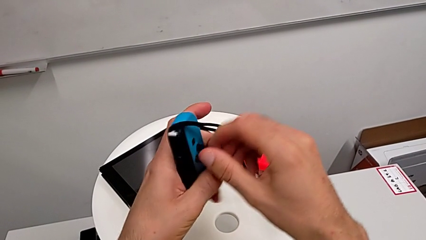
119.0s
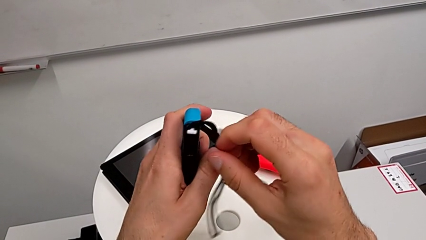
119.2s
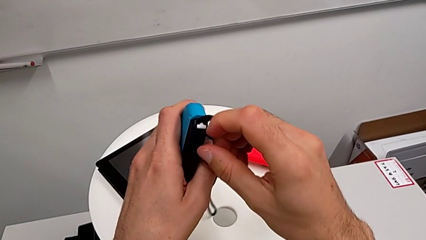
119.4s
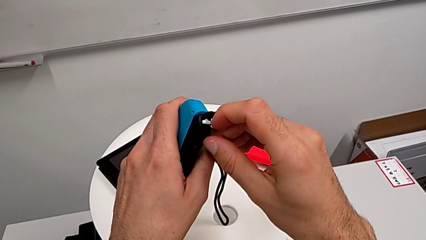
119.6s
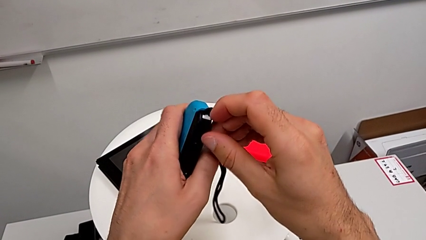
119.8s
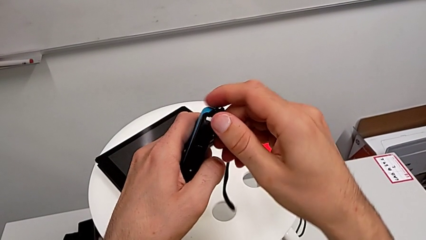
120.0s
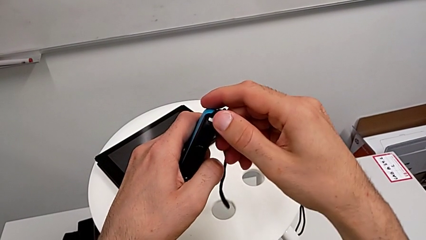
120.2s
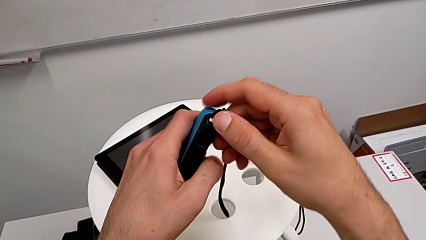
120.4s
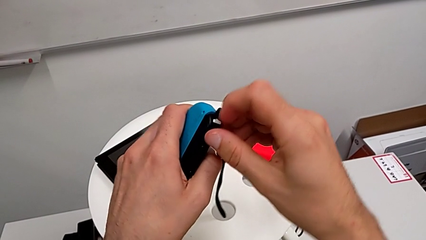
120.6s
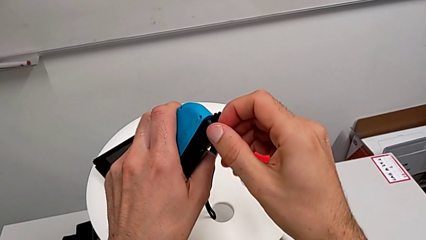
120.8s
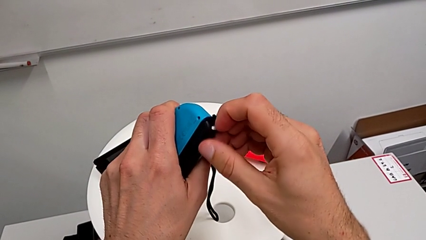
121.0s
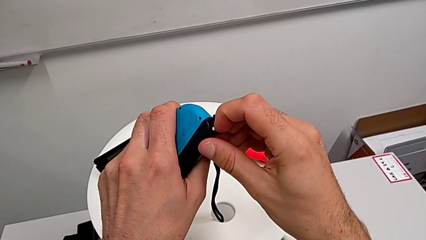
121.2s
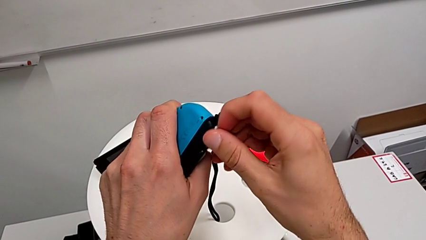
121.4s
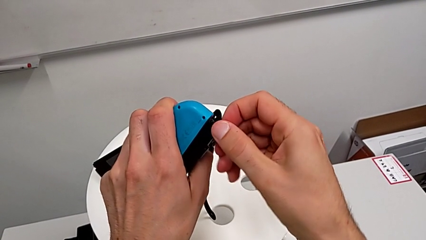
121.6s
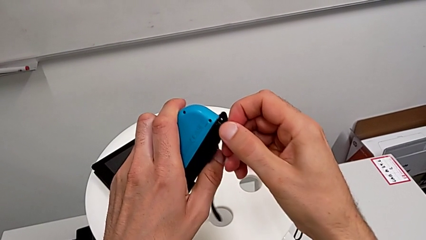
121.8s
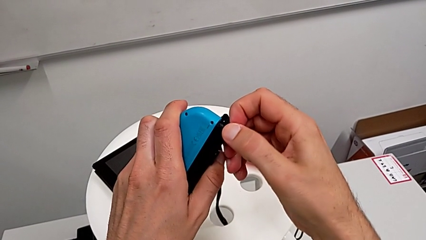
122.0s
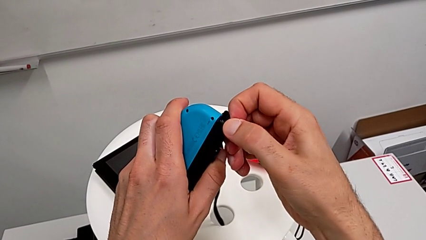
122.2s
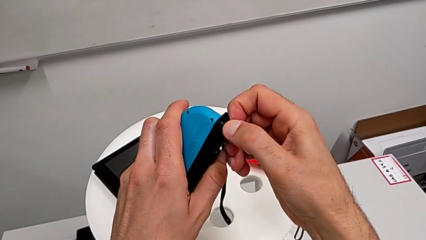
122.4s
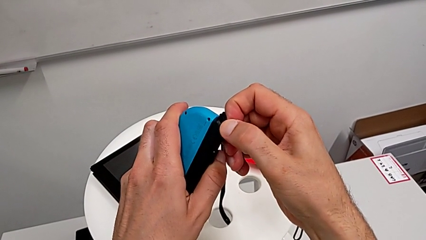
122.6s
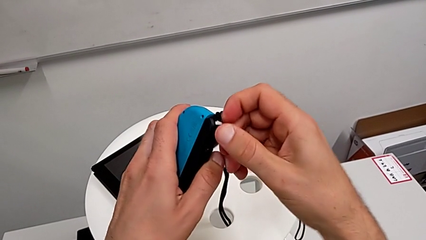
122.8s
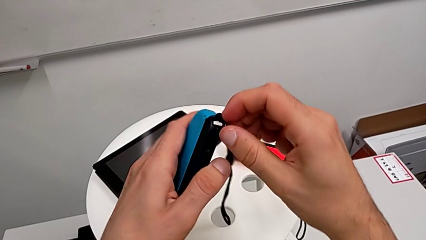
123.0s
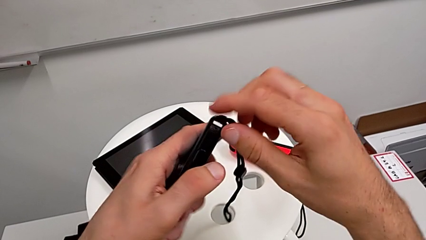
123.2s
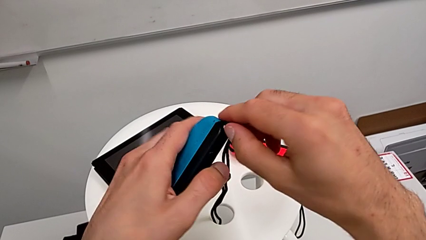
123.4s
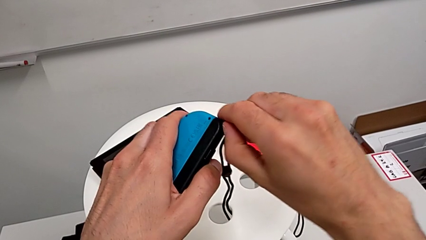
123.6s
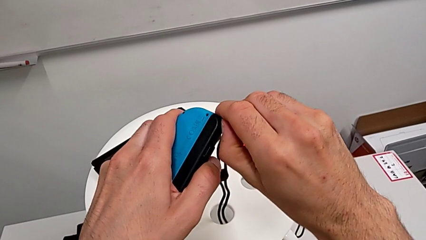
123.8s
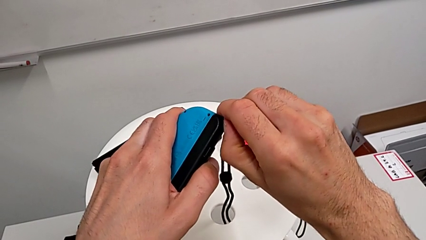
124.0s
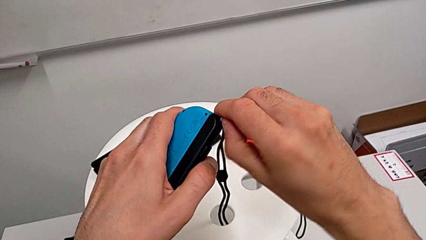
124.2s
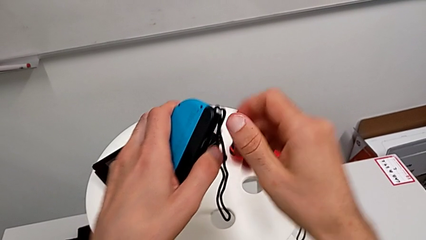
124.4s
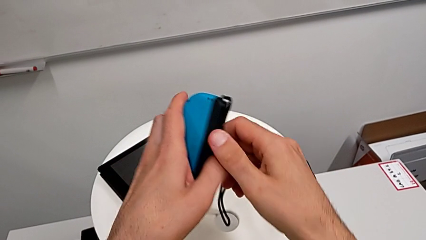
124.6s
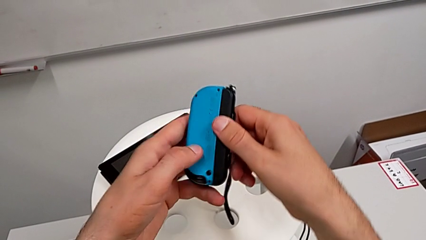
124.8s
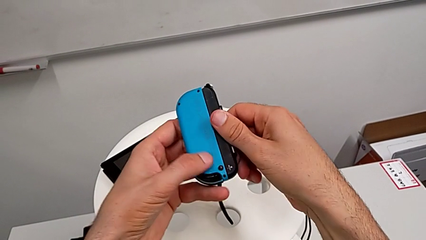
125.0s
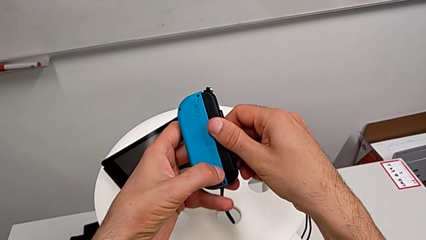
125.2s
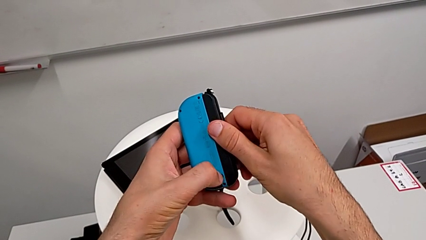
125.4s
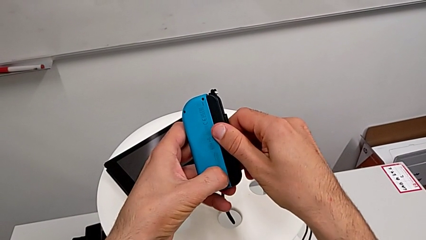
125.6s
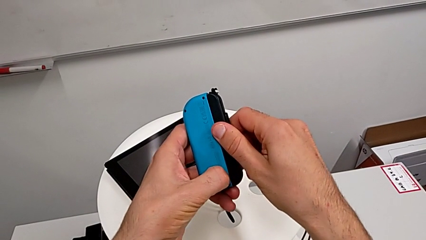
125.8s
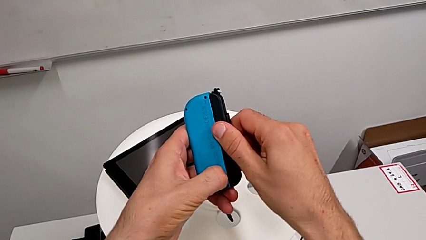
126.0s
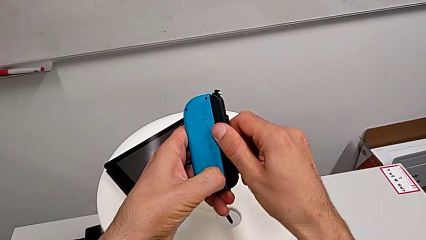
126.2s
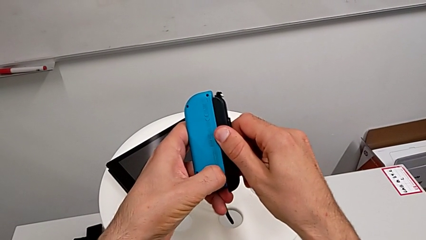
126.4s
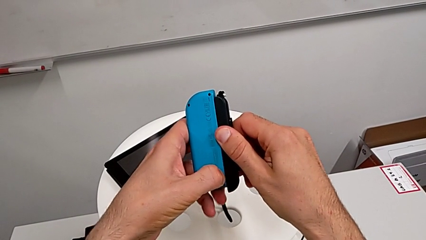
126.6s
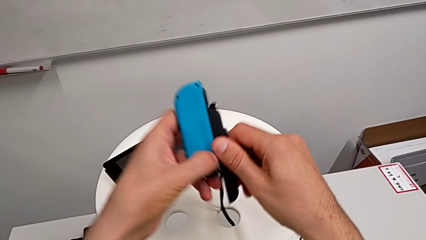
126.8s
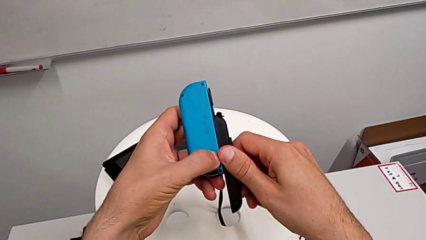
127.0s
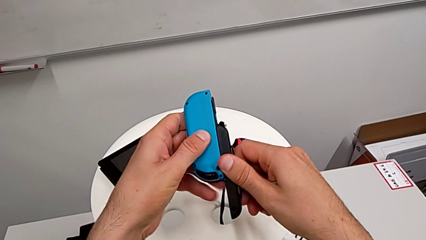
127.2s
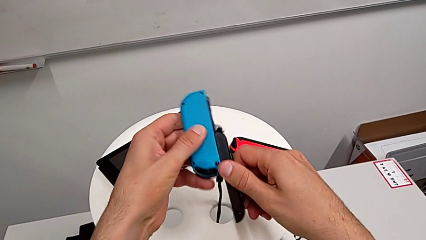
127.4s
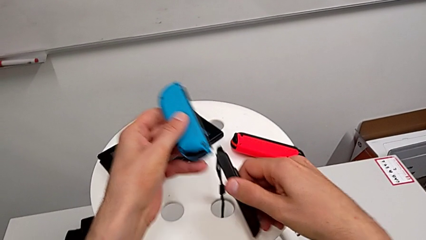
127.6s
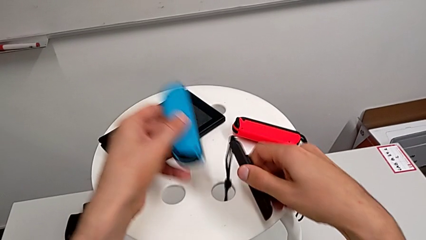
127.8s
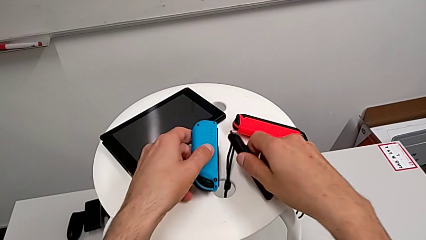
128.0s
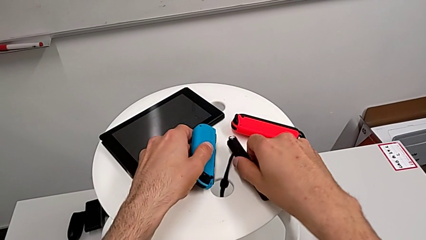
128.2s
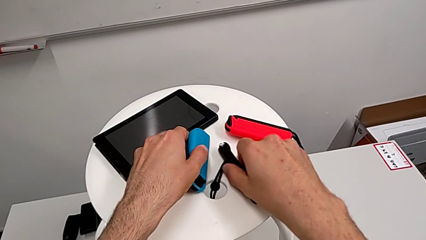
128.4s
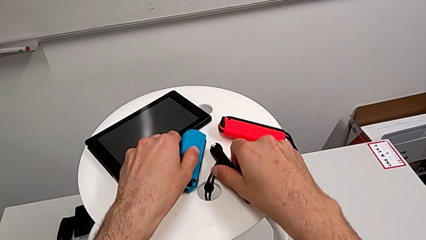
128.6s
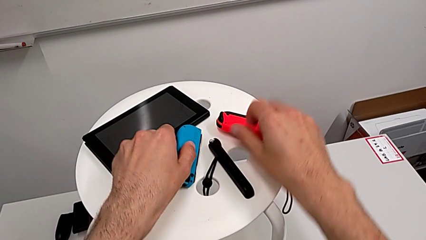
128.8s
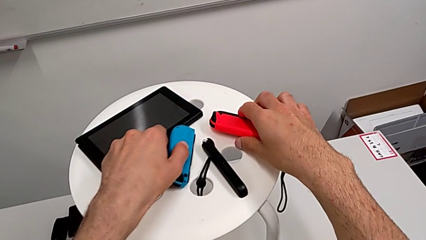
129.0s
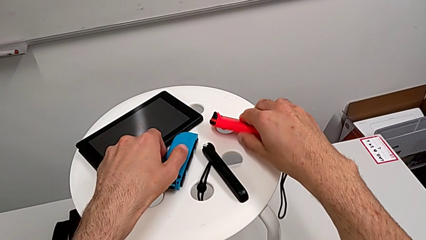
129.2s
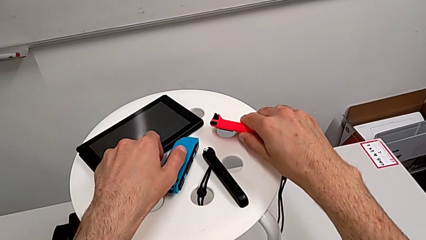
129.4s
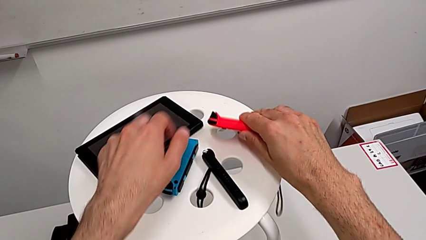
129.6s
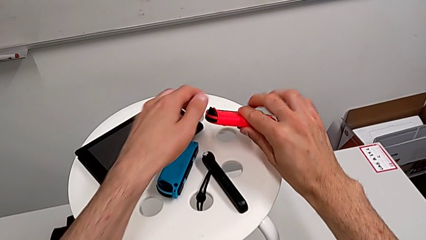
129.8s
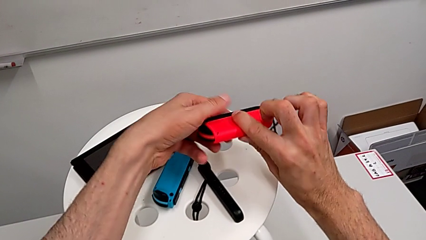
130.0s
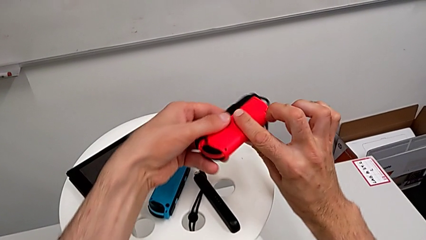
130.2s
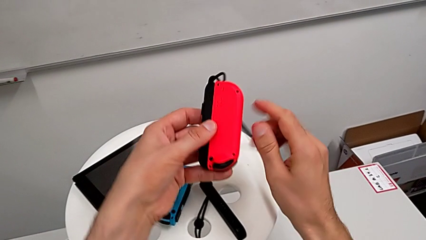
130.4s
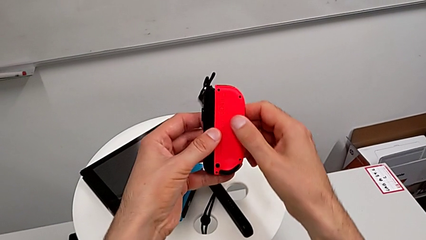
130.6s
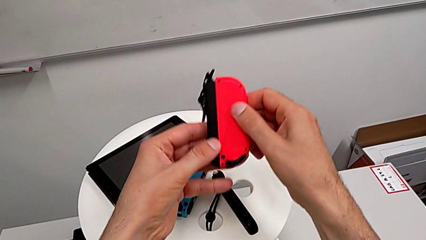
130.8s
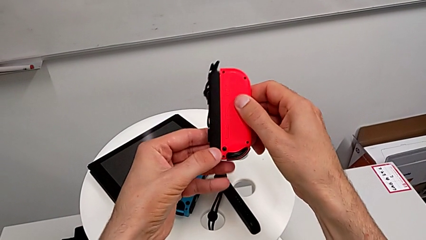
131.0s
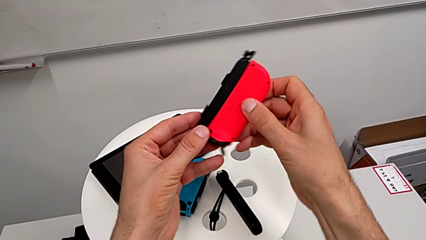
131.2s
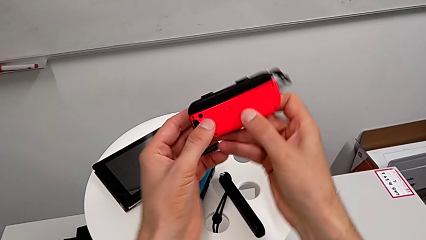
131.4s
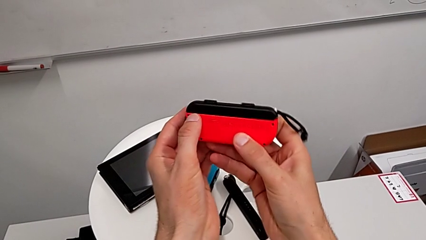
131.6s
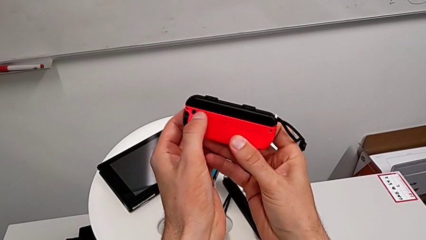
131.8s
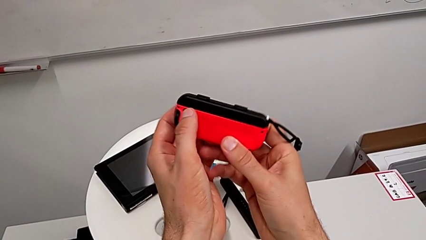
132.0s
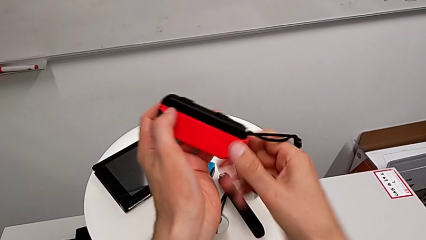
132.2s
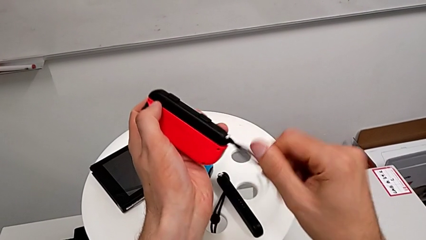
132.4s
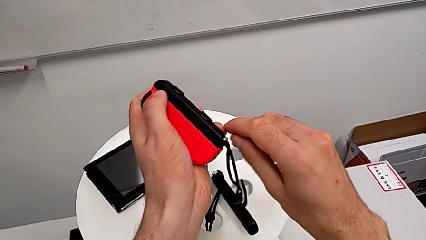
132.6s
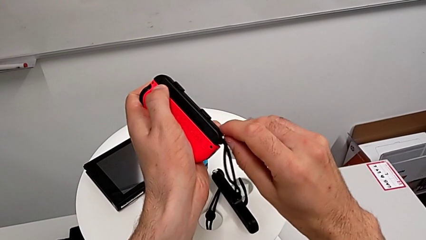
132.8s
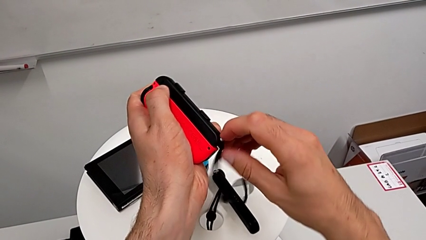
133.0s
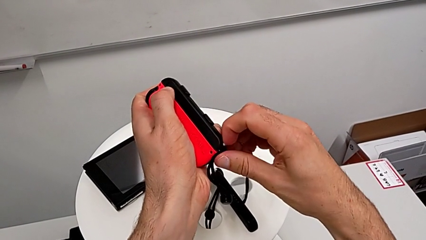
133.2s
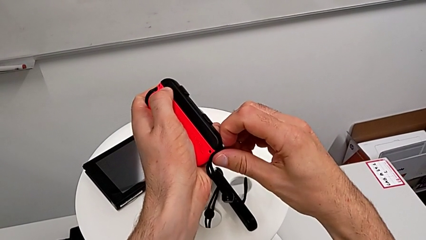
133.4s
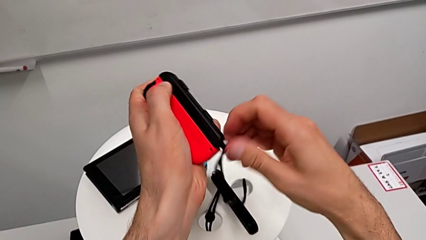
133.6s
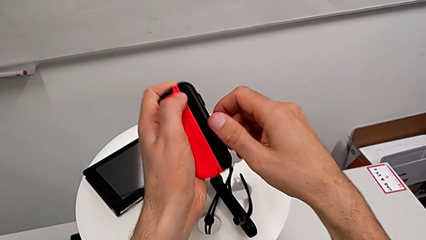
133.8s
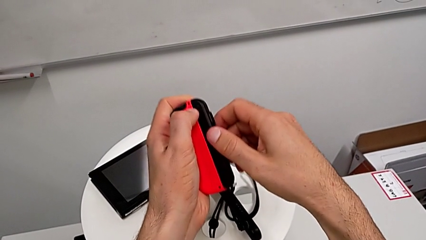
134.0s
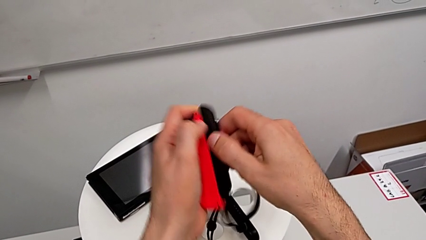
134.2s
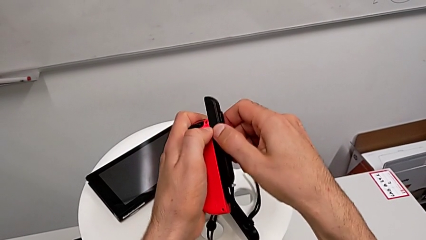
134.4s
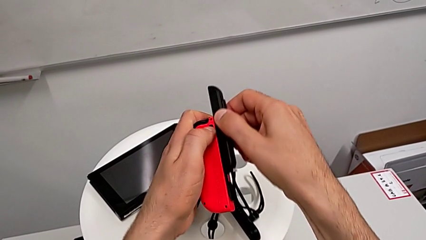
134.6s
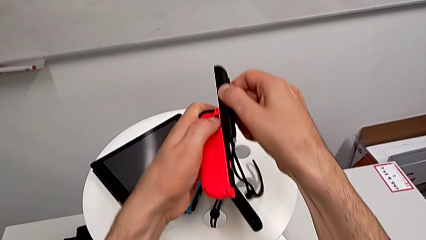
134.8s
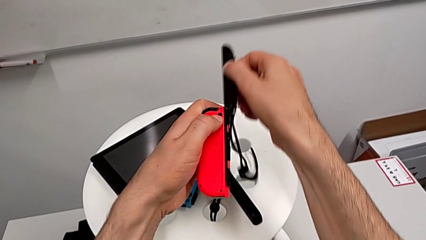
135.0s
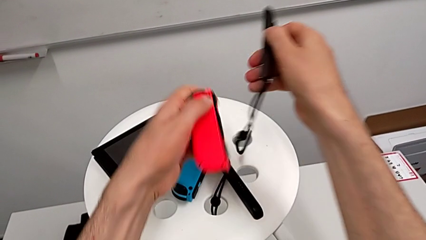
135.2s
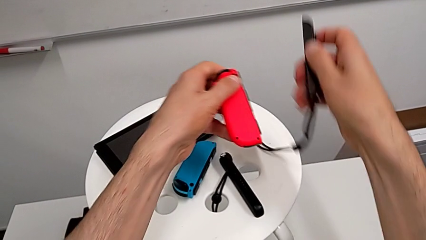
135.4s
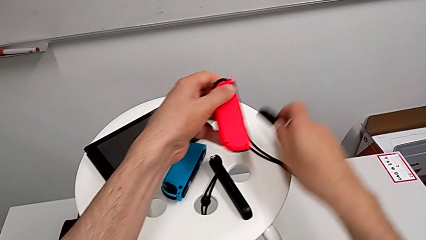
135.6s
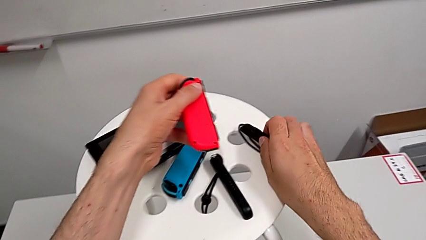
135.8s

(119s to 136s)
The camera wearer is exchanging the Joy-con controllers from the Joy-con controller to the comfort grip. They keep pushing the button, slide the Joy-Con strap, grab the Joy-Con controller and withdraw the Joy-Con strap.
